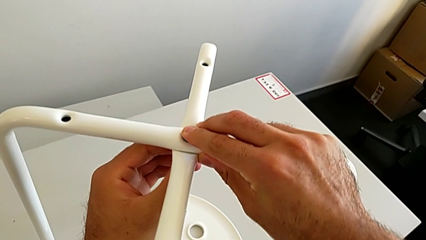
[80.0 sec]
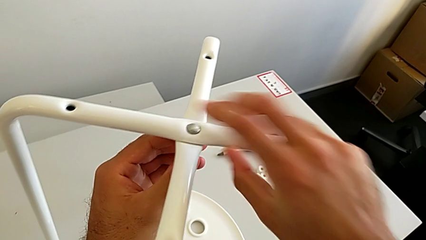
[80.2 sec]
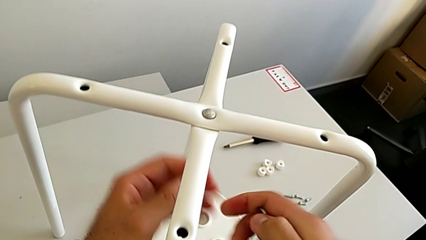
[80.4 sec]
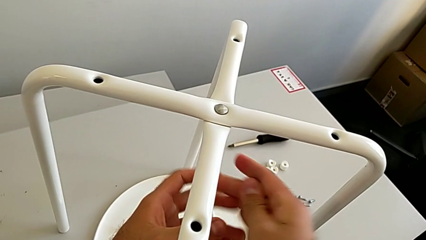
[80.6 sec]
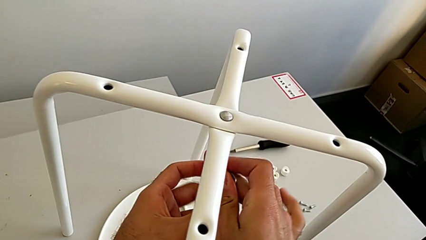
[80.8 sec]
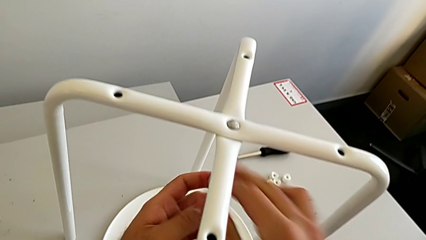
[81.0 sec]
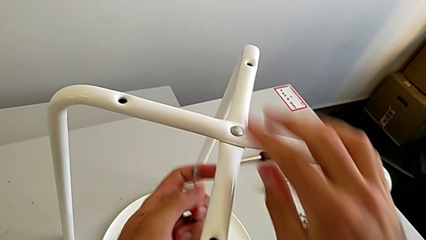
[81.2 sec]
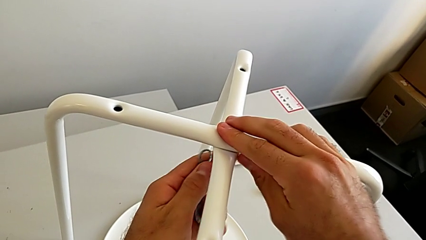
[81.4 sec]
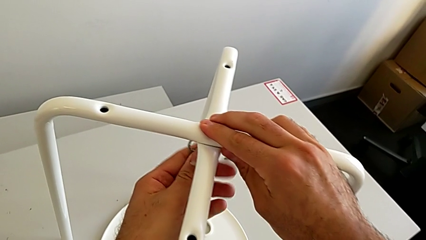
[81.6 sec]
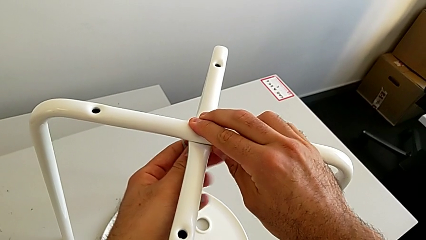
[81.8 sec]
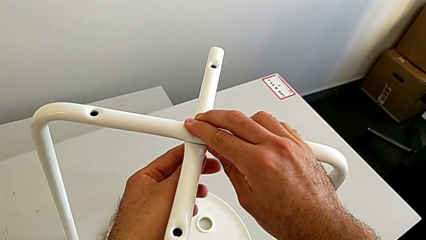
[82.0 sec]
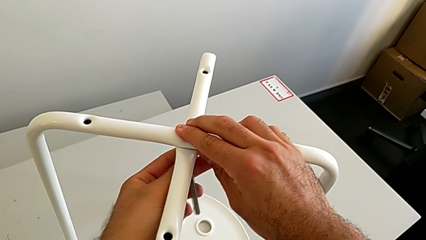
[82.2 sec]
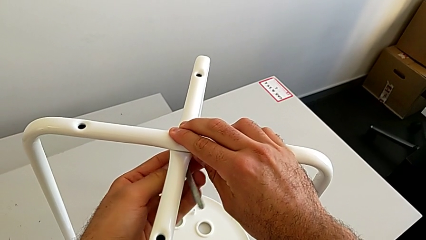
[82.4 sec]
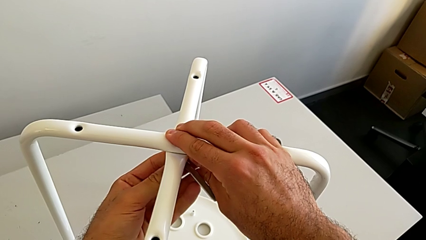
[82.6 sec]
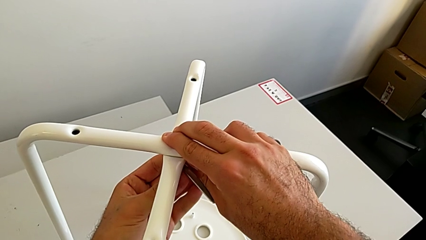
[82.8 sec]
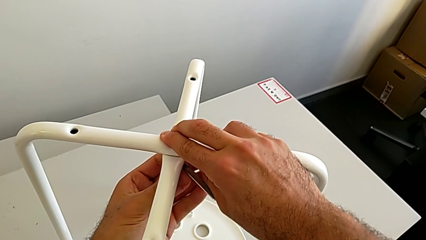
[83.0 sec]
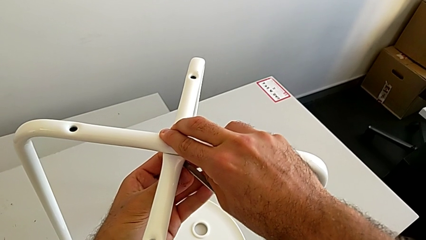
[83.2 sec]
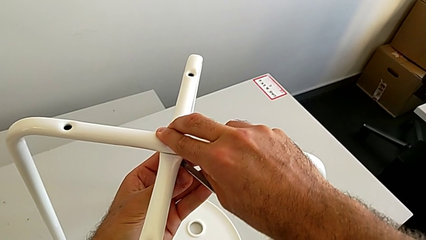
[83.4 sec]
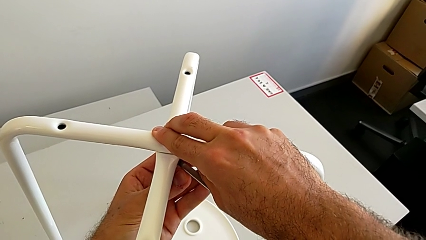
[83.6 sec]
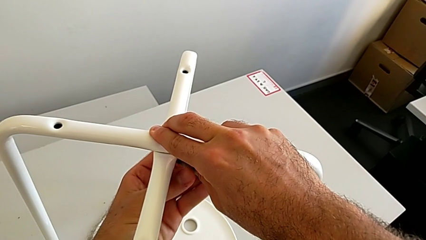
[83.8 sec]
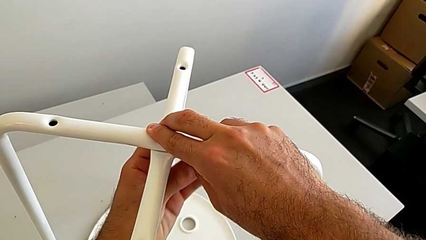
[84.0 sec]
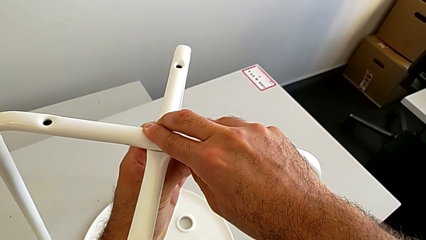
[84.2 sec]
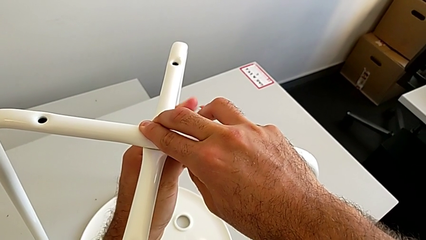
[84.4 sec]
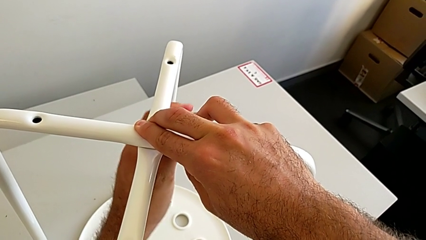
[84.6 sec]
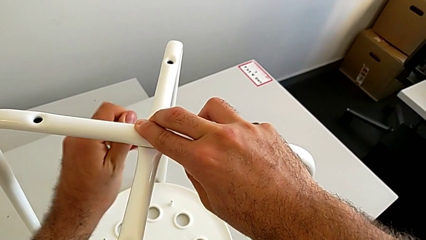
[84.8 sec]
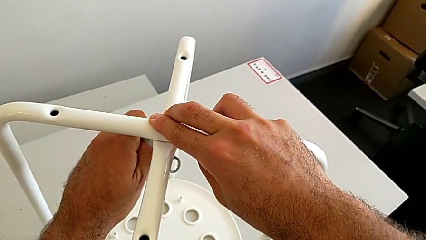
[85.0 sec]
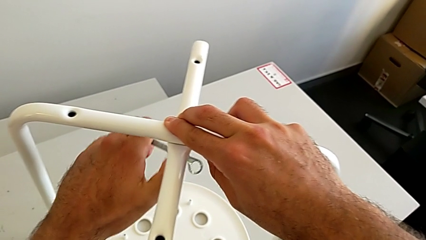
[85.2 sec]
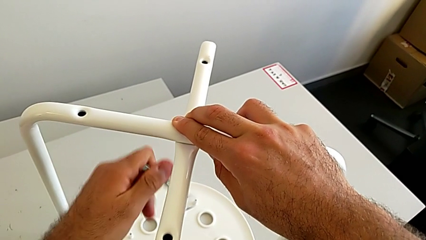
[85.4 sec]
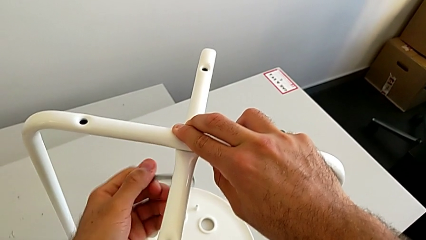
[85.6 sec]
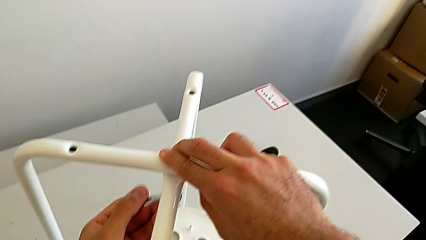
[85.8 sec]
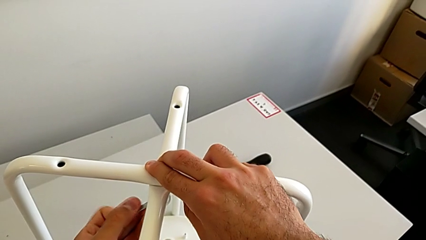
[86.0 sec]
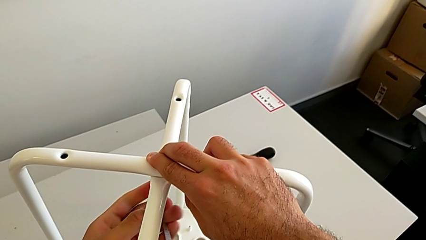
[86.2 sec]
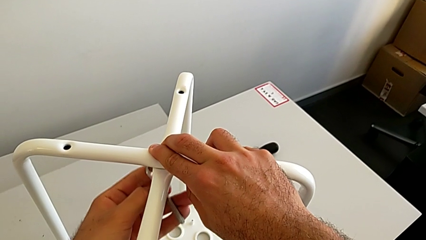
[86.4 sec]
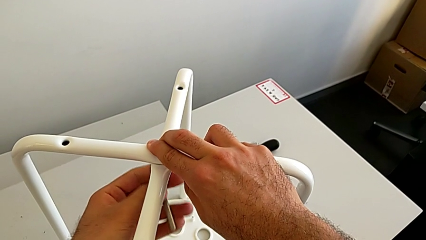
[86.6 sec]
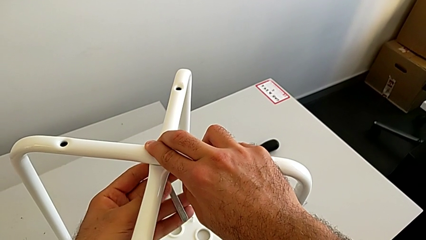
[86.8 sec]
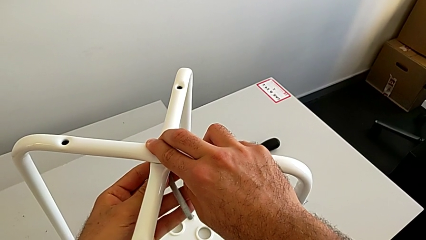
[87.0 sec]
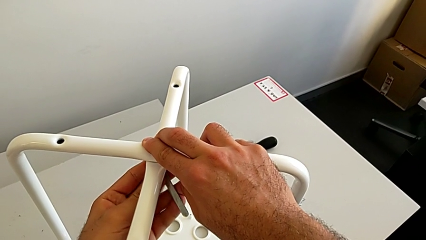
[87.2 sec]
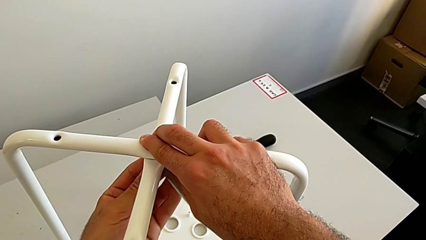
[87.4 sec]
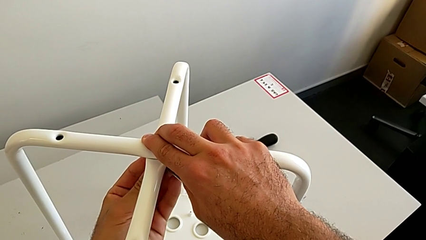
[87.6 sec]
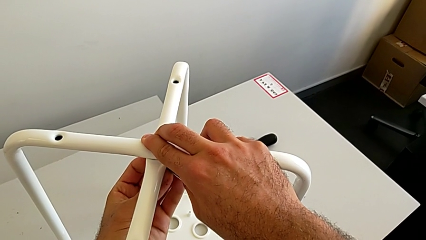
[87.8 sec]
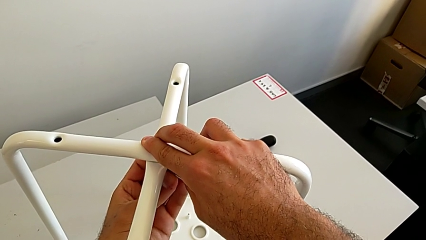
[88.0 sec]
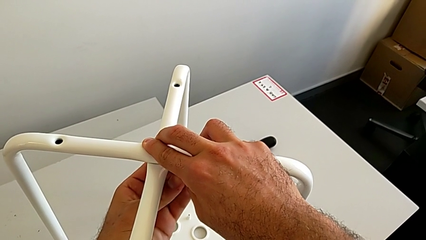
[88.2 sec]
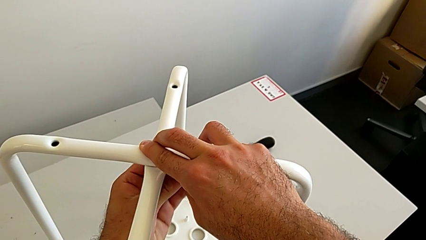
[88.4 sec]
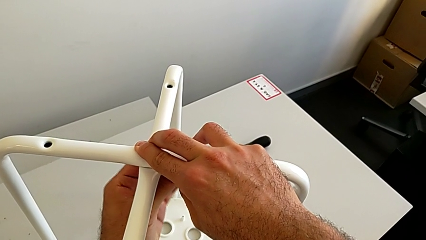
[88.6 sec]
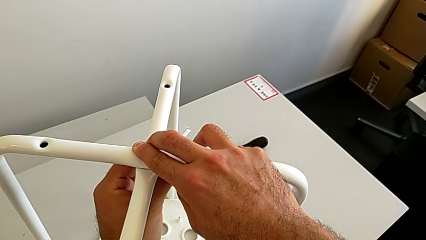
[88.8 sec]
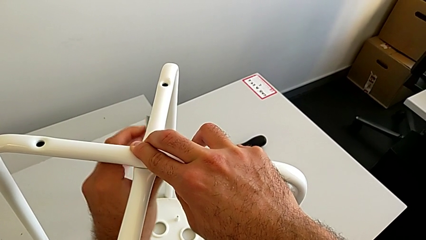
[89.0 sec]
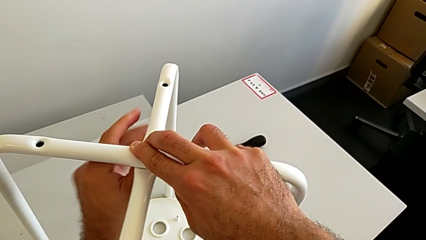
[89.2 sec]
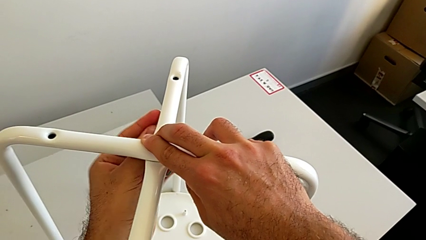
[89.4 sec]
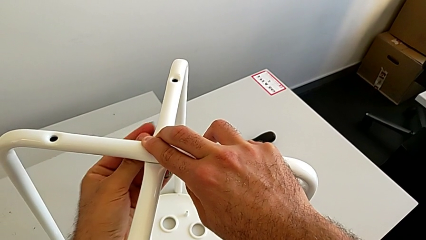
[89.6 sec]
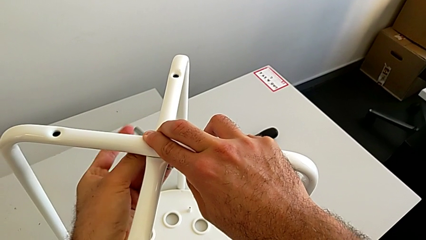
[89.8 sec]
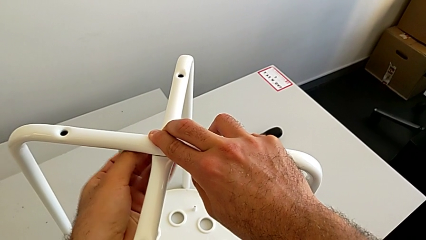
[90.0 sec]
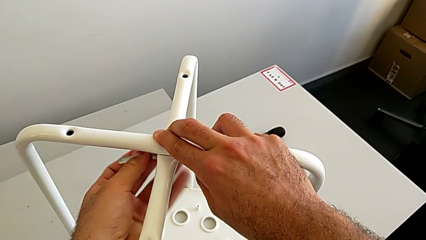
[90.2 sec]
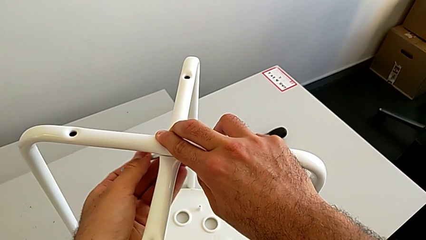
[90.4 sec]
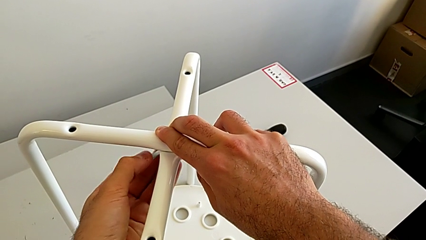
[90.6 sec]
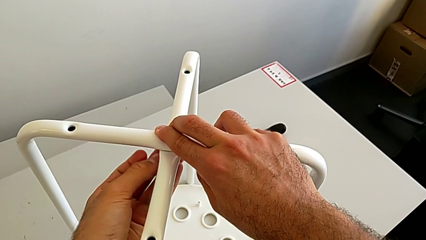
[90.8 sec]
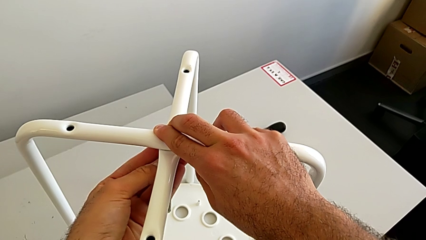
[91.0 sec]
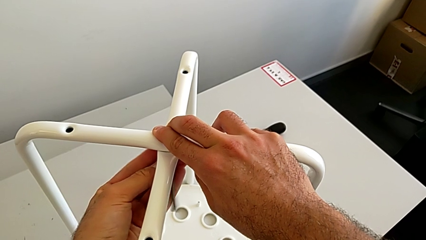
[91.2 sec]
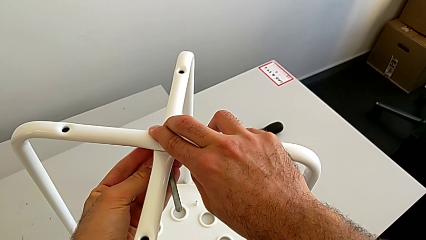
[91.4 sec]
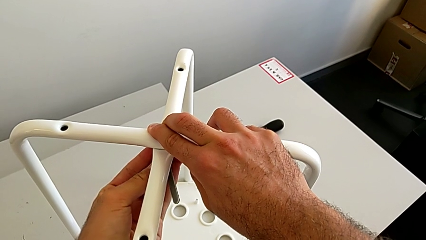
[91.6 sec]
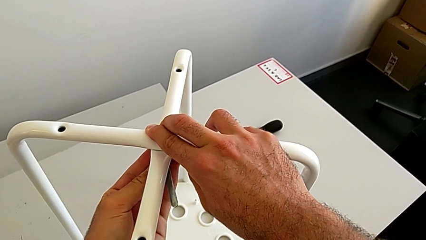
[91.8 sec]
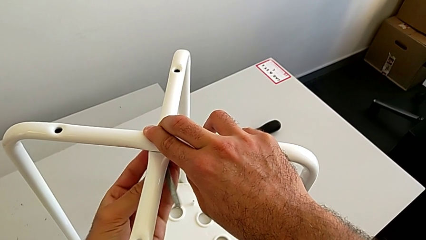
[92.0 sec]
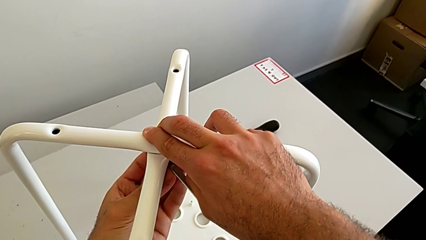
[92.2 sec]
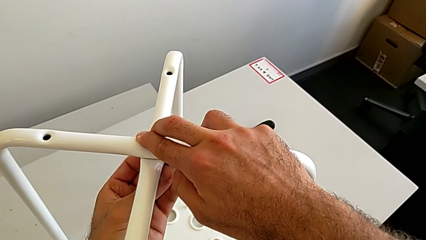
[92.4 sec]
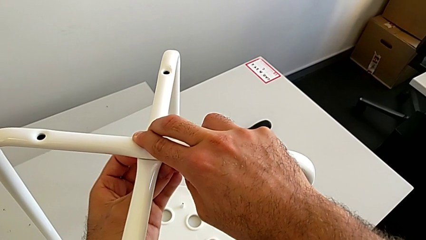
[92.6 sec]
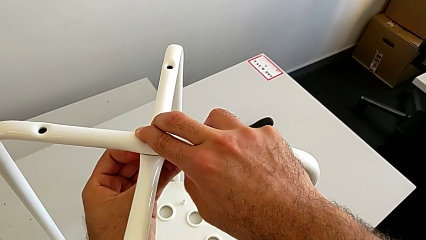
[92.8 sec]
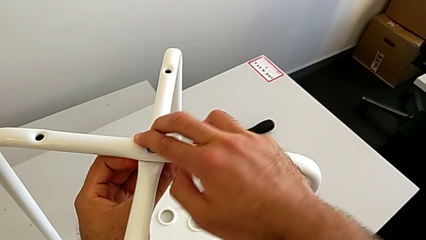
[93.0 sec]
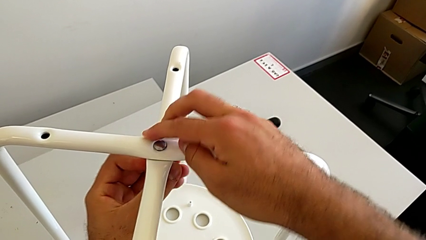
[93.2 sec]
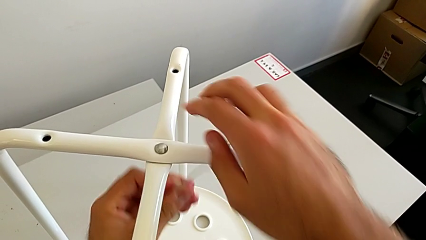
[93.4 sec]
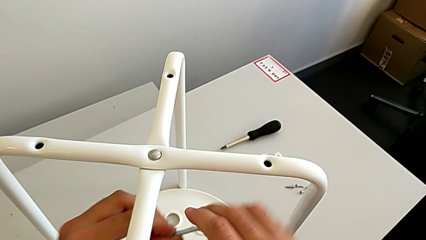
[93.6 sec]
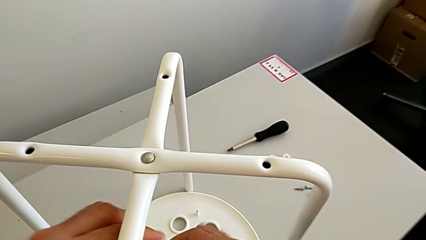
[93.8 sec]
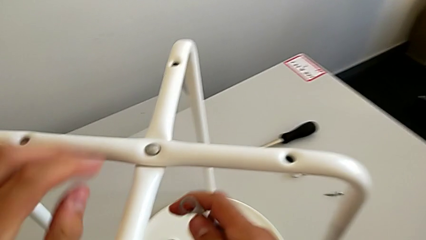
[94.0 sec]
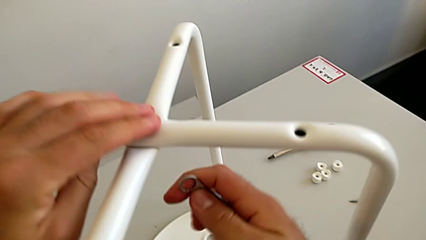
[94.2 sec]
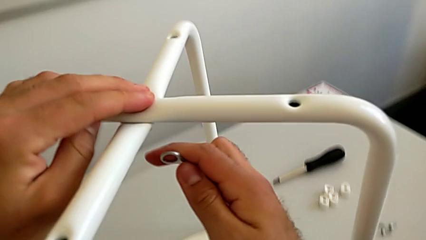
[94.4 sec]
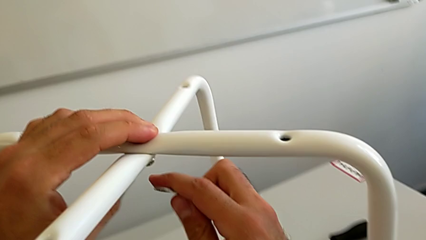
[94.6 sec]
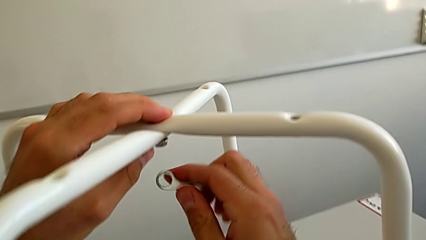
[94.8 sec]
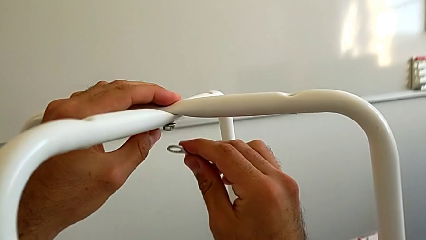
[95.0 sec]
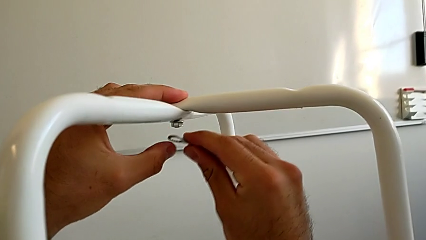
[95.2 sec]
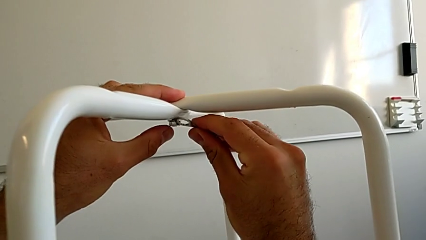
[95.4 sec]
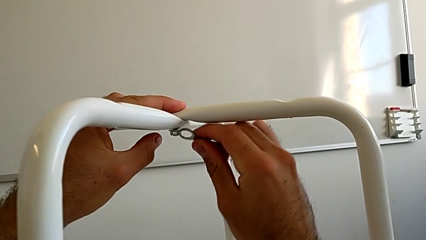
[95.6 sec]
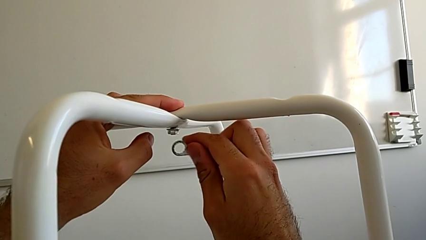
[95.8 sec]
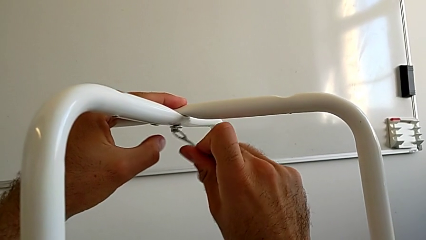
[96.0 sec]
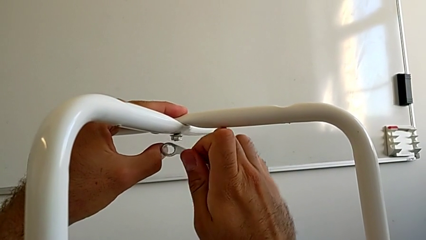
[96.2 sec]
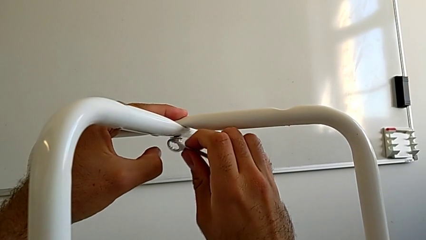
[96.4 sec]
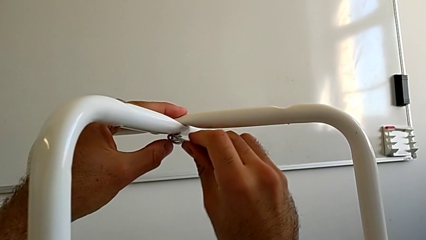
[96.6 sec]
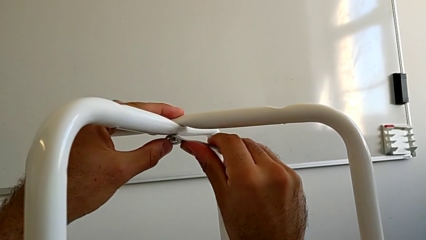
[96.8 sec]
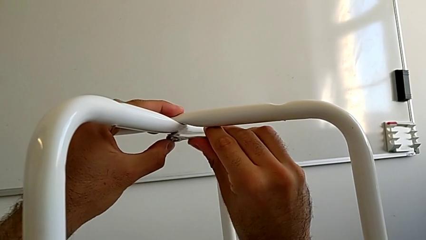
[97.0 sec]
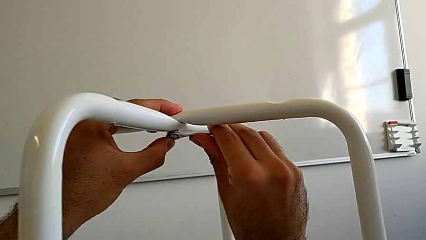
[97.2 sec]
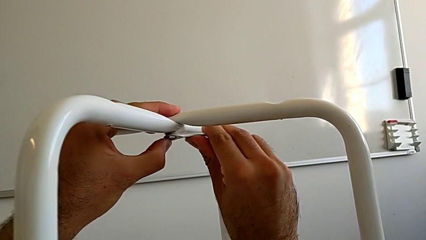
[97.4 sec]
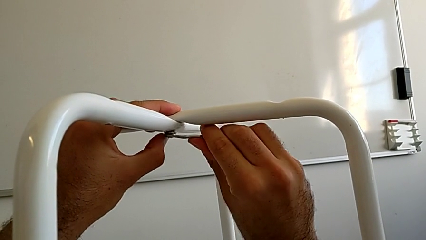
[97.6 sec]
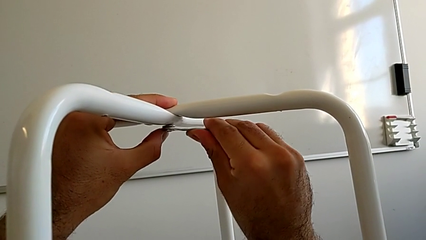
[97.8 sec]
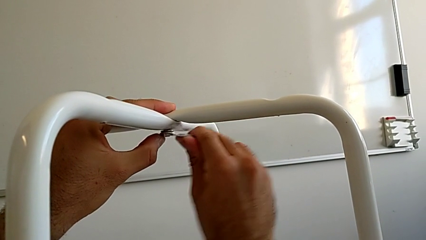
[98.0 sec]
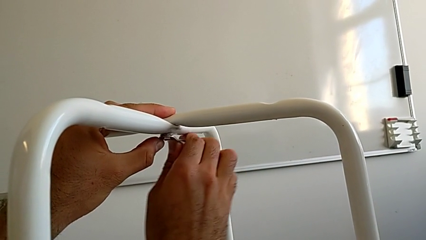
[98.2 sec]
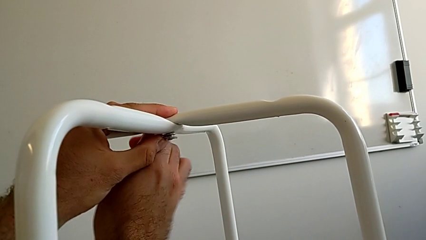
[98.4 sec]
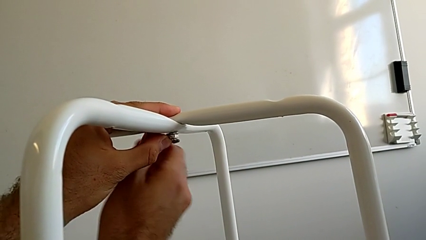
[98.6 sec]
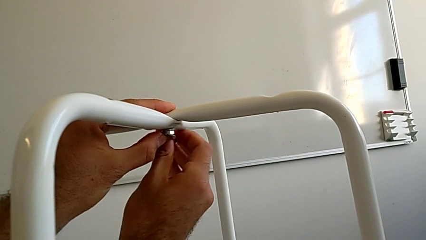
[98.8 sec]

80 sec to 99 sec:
The camera wearer is assembling the two white chair legs in the middle. They grab the hexagonal wrench, insert it and begin to screw the hex nut.
